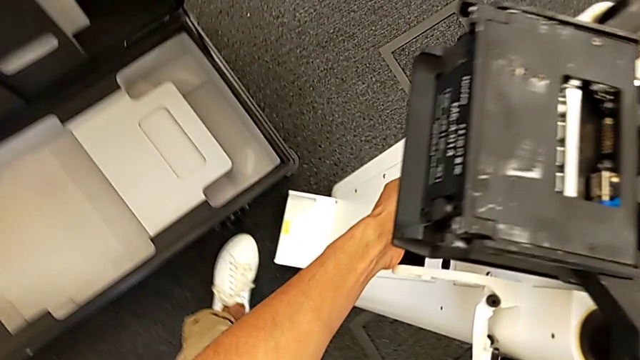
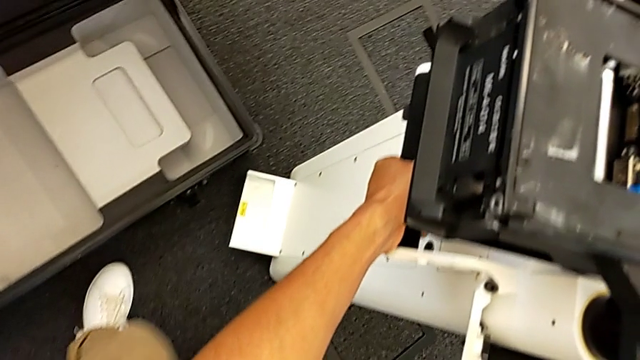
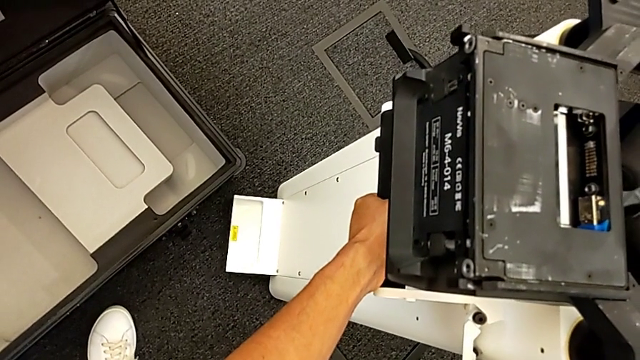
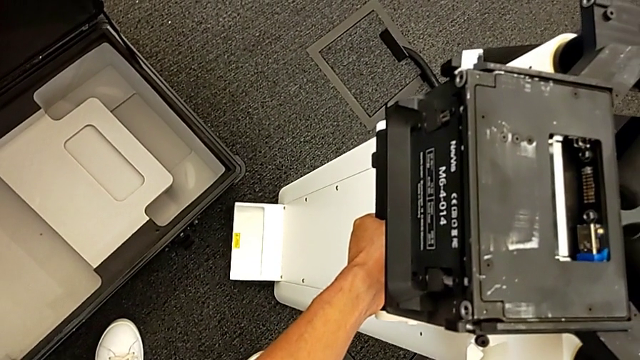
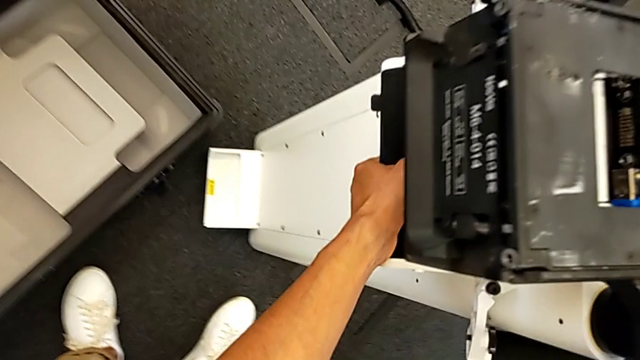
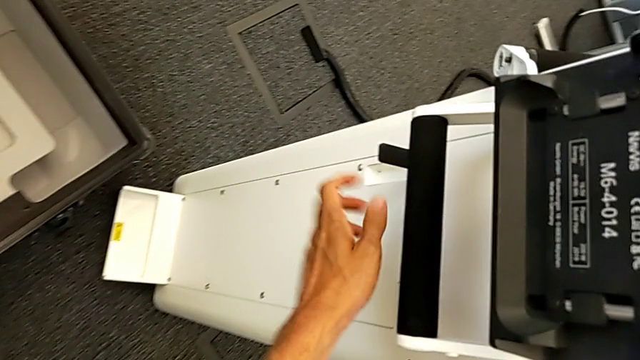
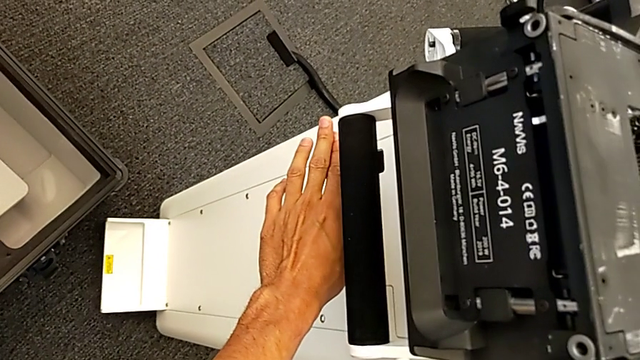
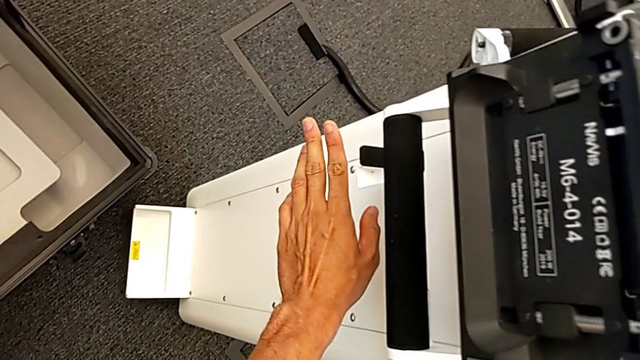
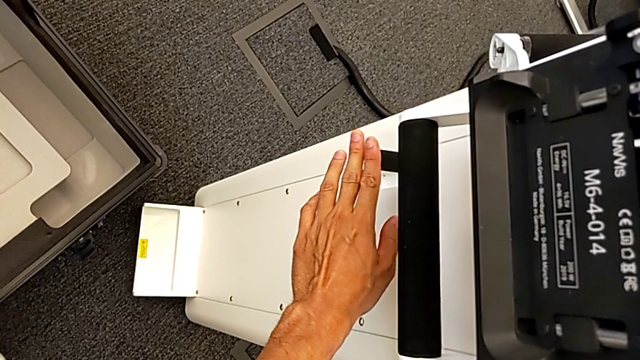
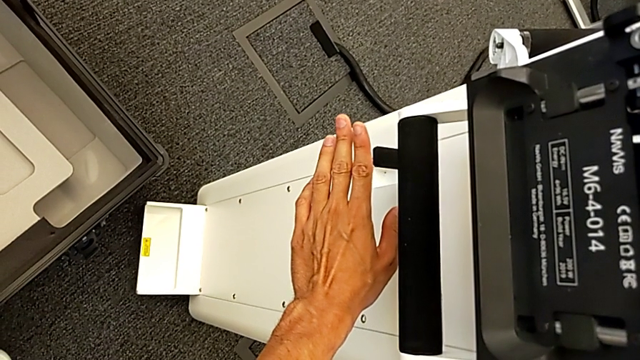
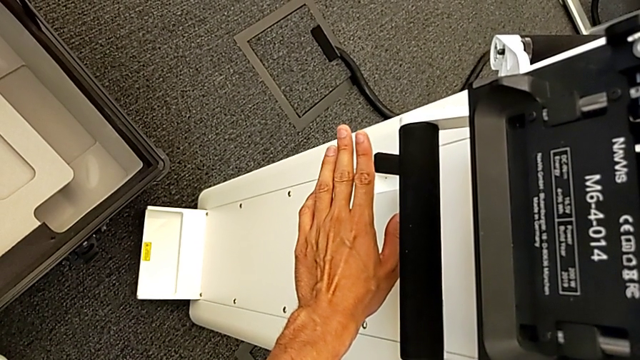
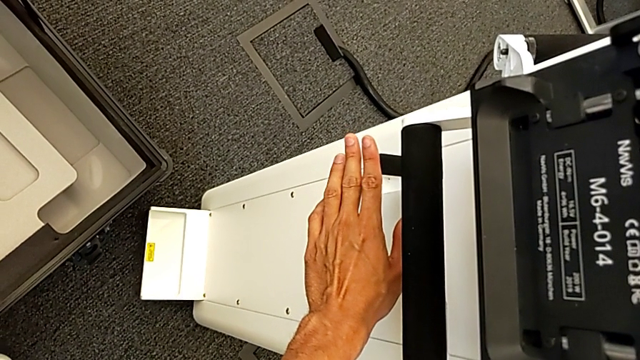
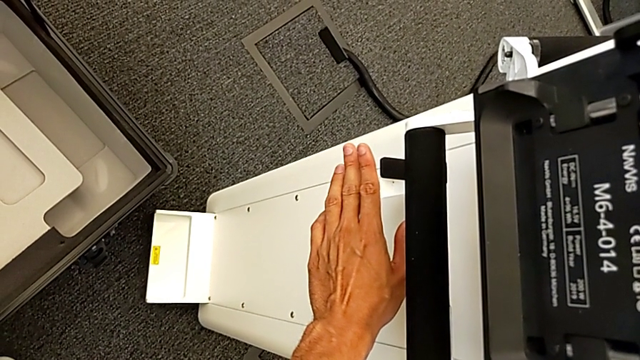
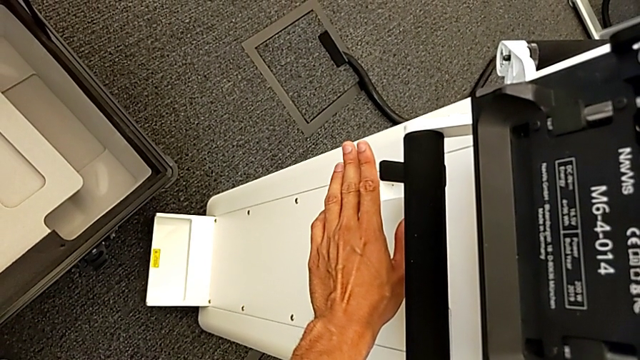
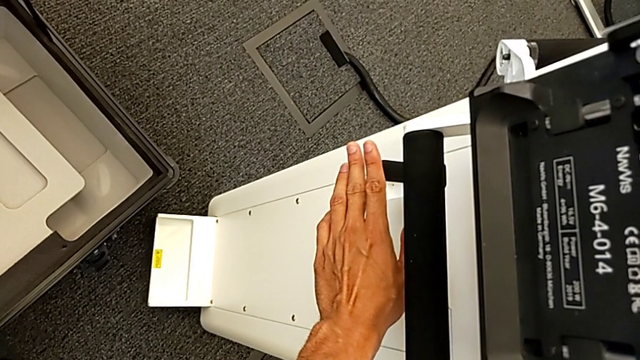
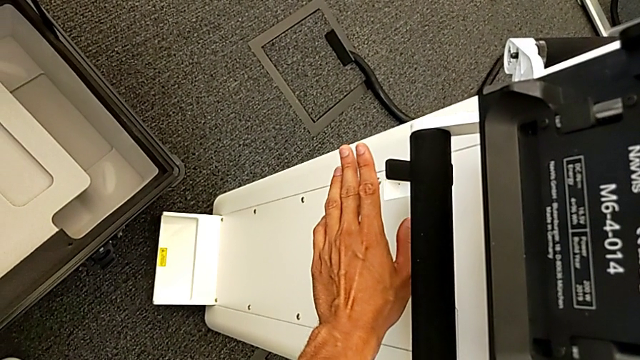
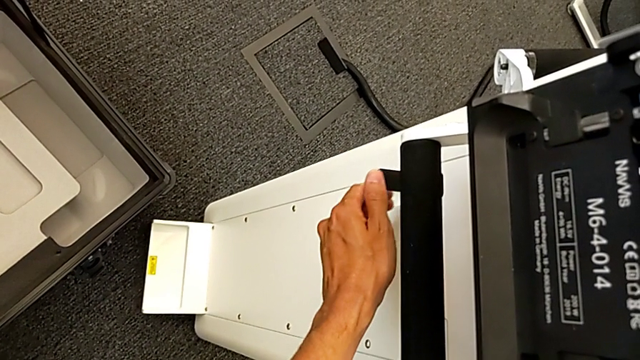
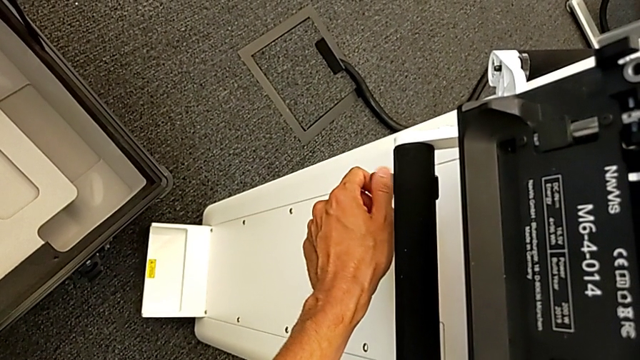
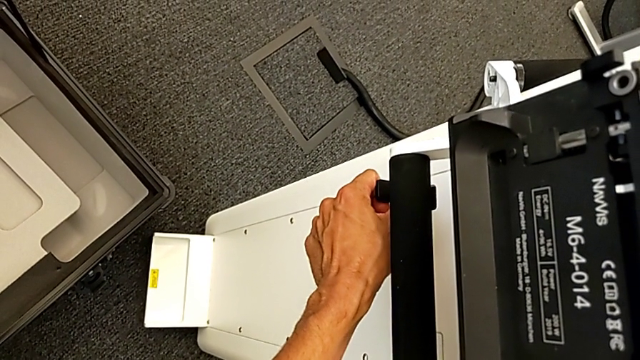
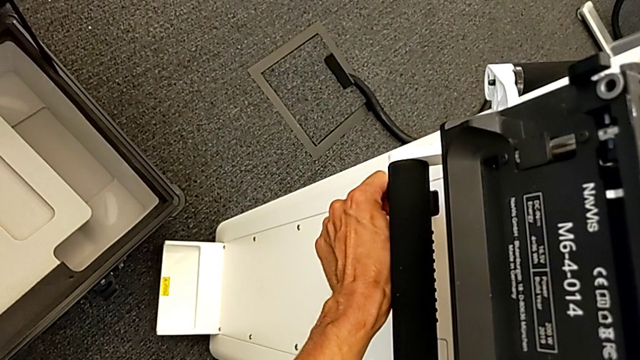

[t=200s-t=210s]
The camera wearer is replacing the body. They hold the M6 body.

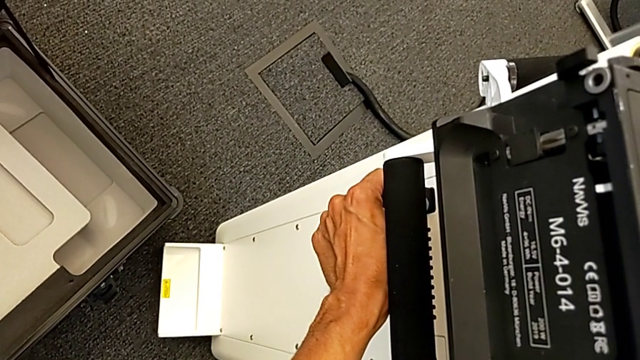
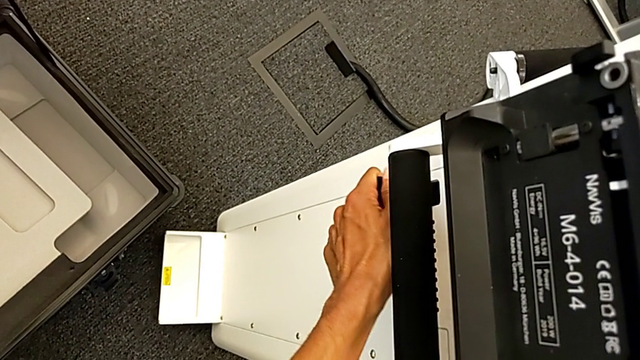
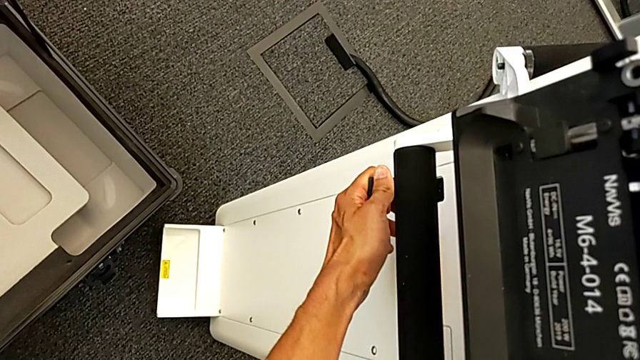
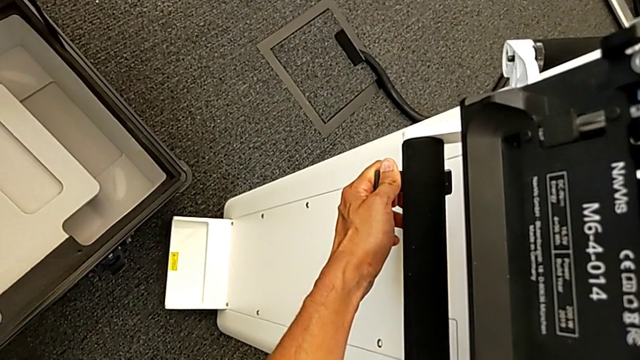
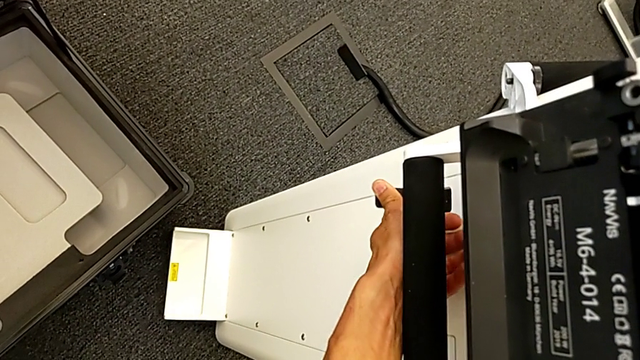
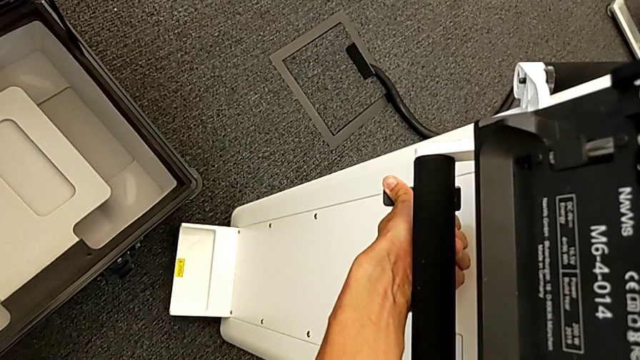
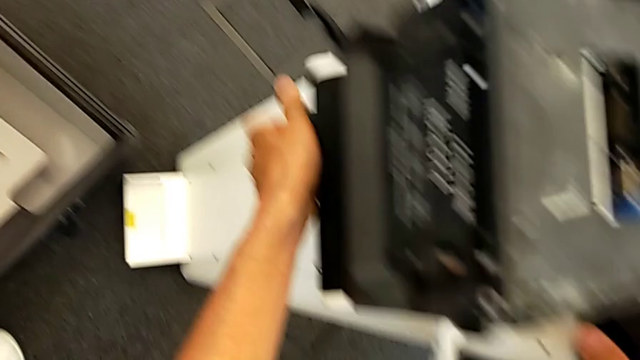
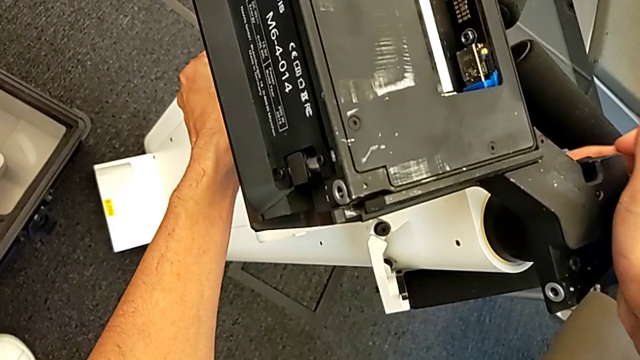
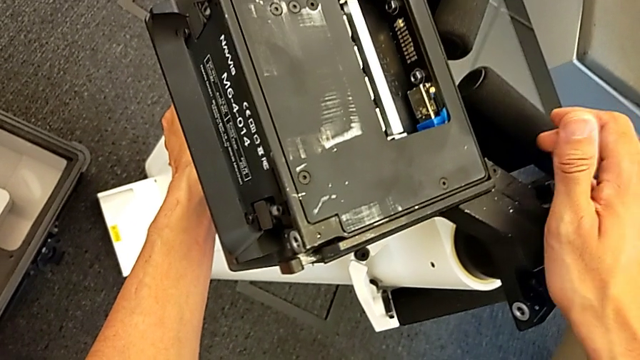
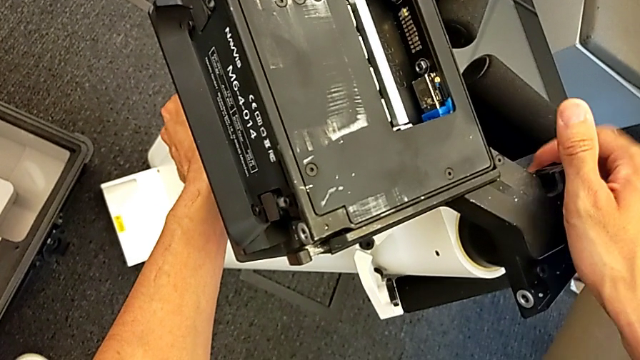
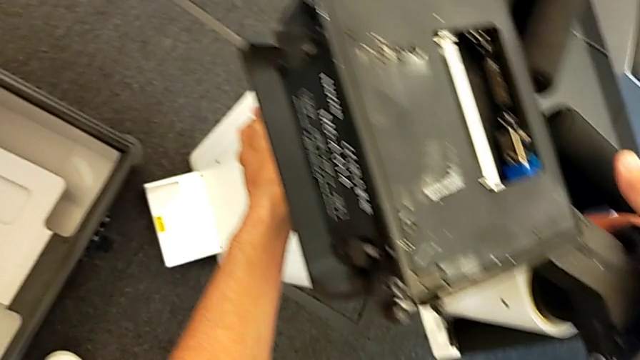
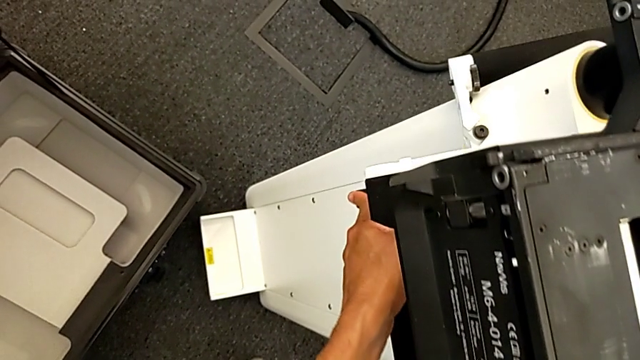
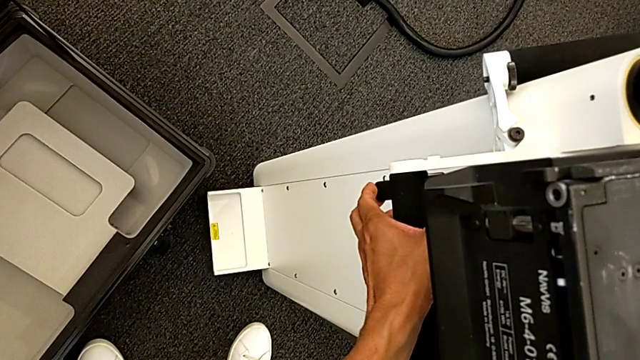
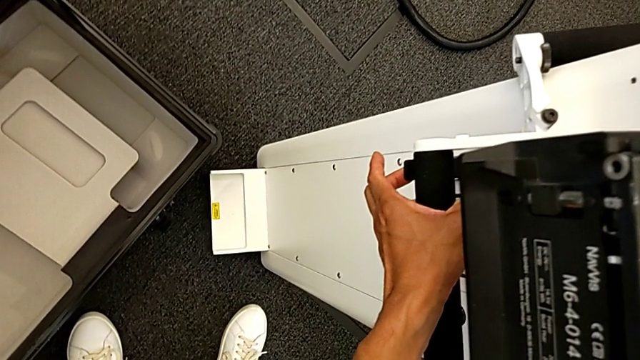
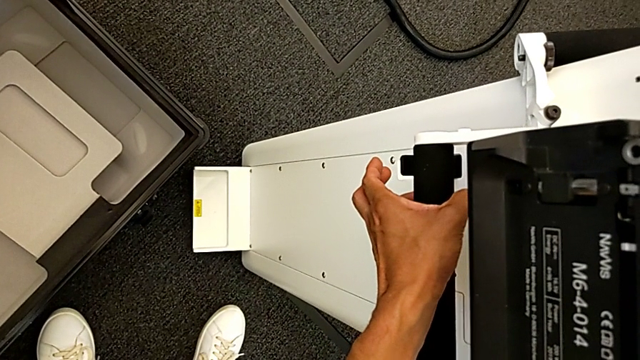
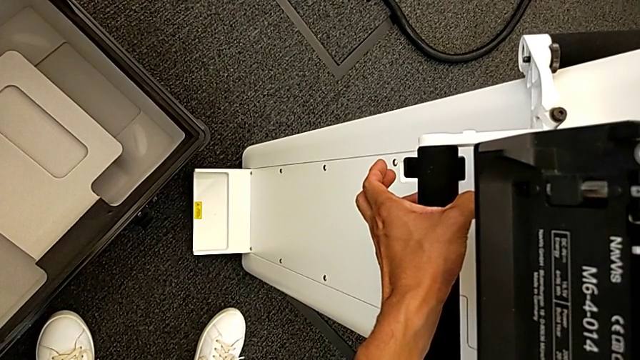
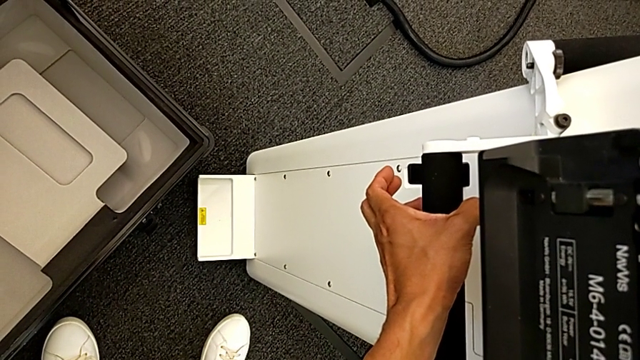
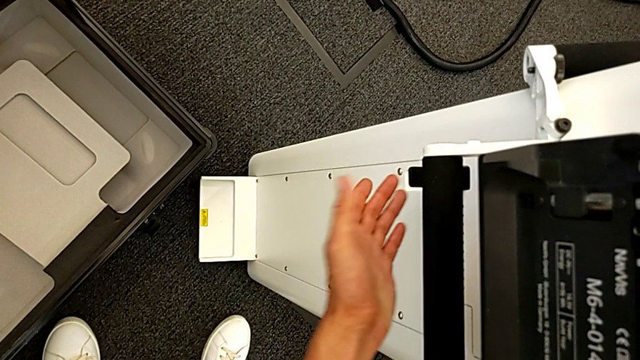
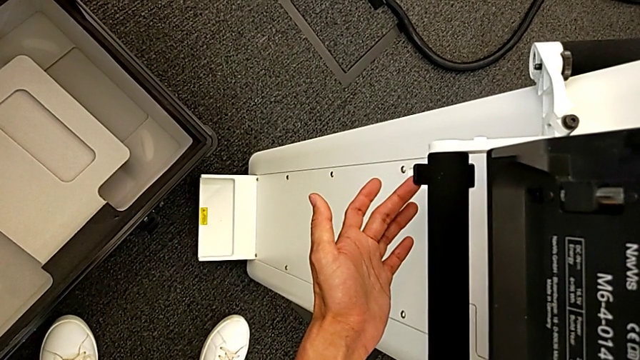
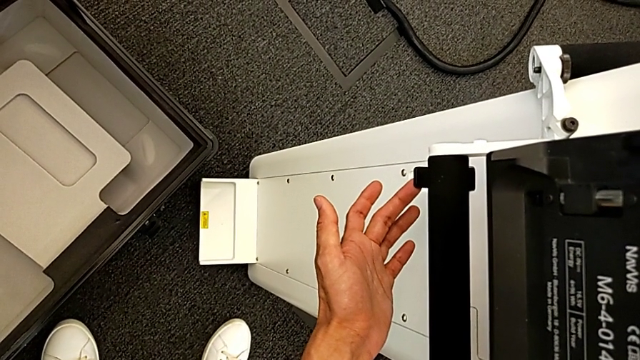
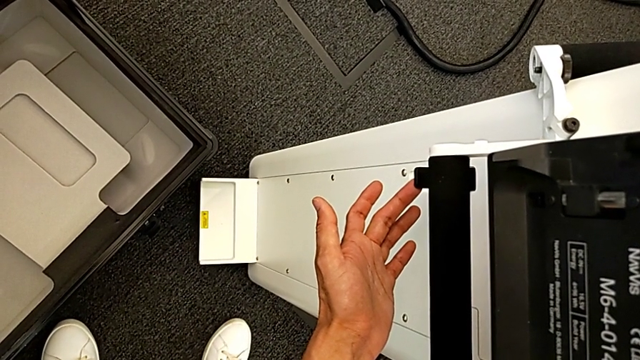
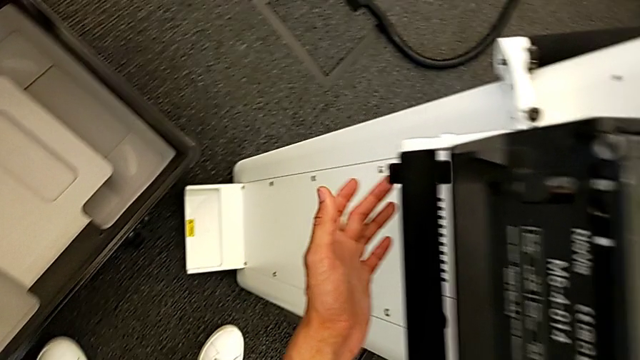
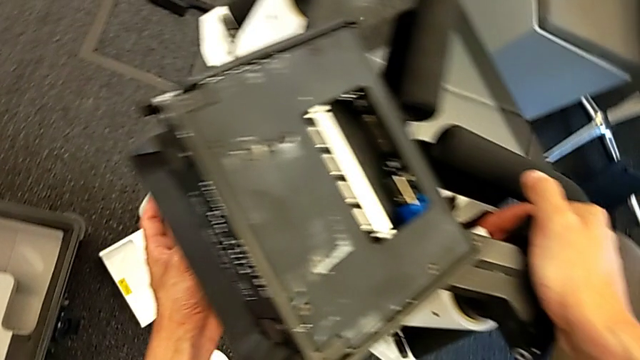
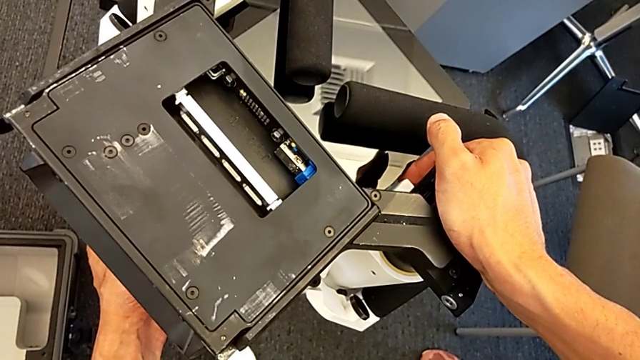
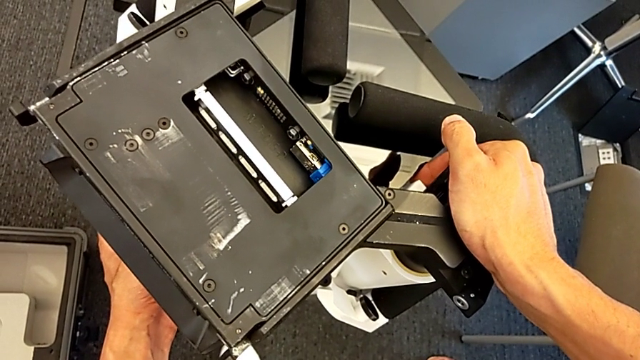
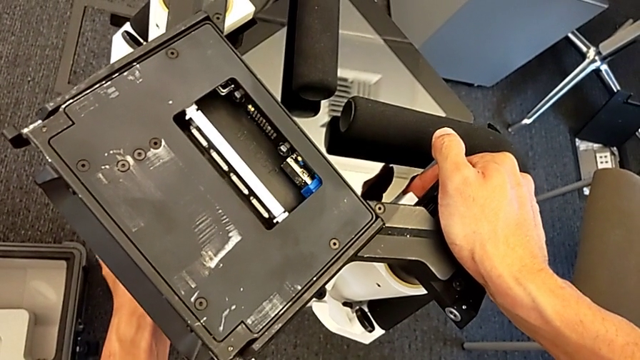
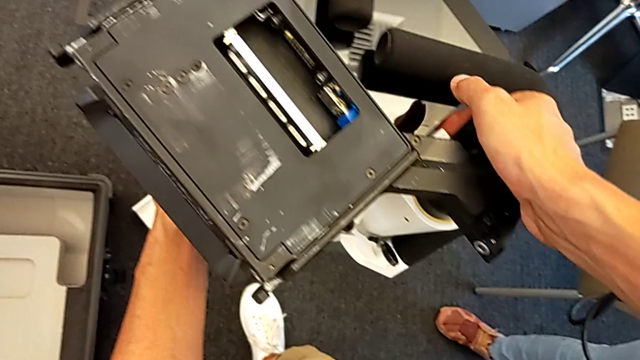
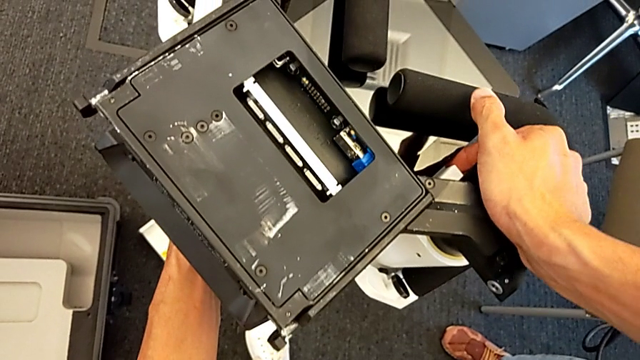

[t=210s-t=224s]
The camera wearer is replacing the body. They grab the lever and inspect the handheld grip.
